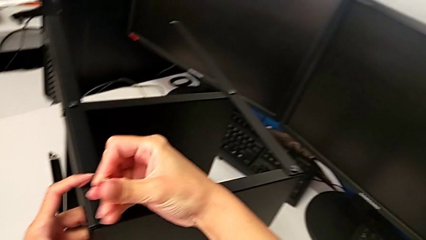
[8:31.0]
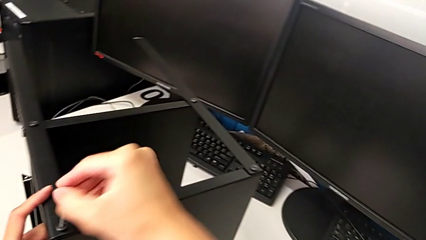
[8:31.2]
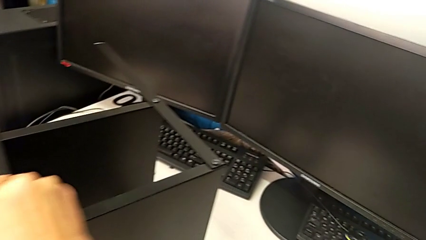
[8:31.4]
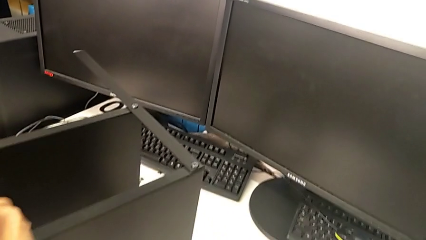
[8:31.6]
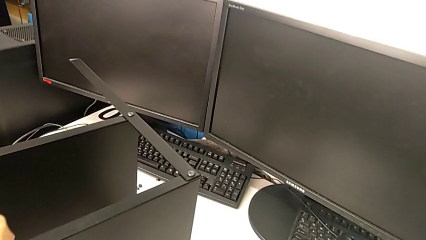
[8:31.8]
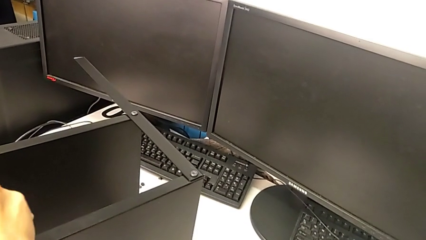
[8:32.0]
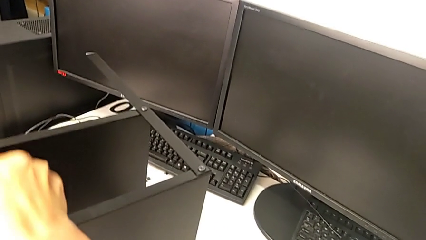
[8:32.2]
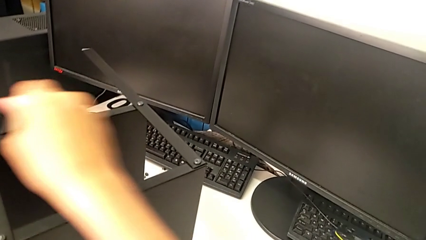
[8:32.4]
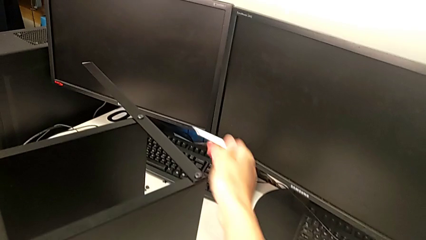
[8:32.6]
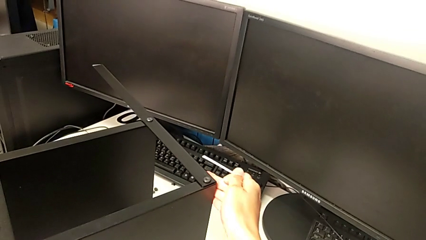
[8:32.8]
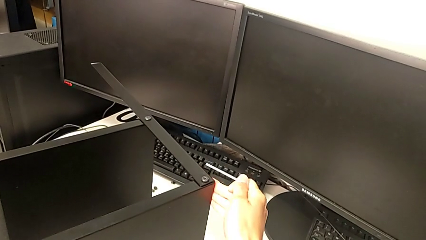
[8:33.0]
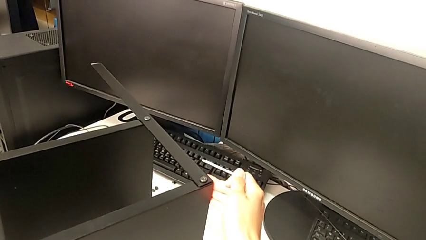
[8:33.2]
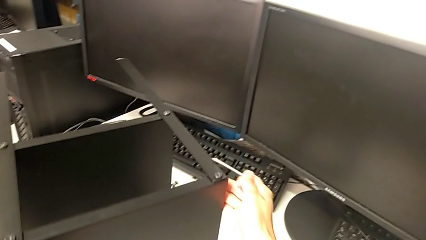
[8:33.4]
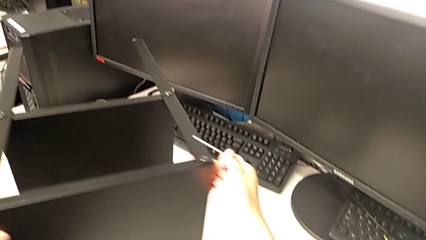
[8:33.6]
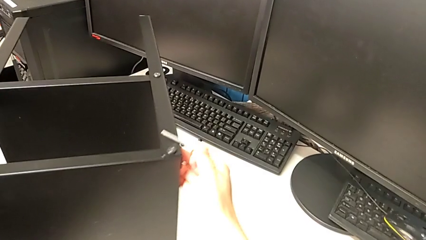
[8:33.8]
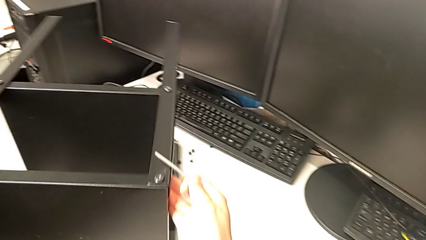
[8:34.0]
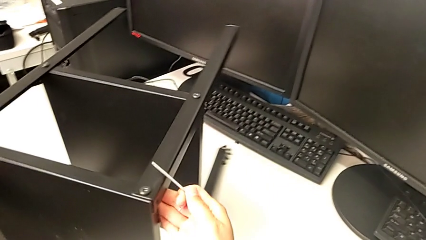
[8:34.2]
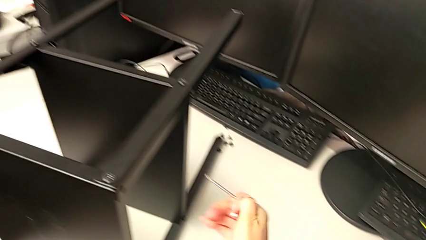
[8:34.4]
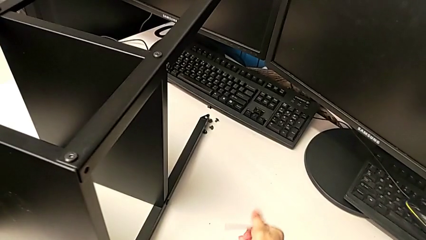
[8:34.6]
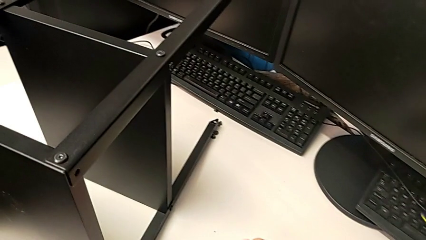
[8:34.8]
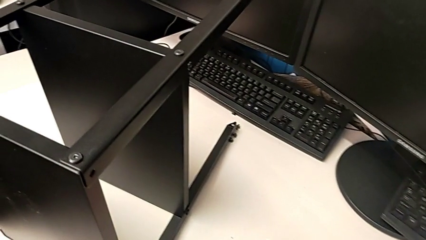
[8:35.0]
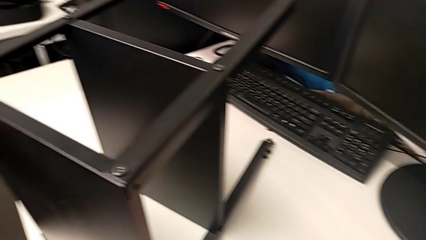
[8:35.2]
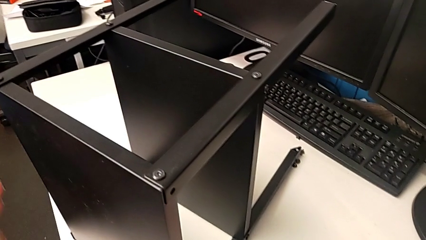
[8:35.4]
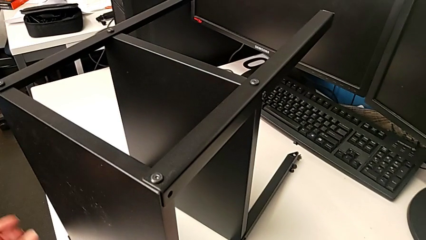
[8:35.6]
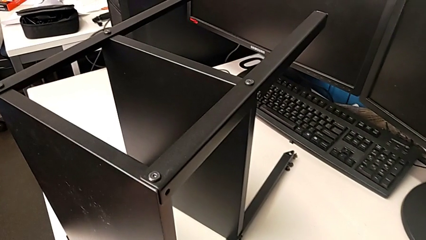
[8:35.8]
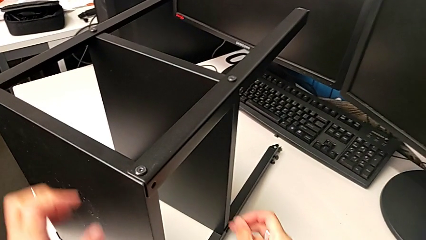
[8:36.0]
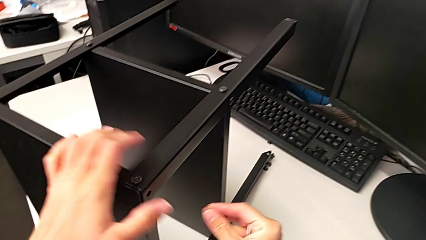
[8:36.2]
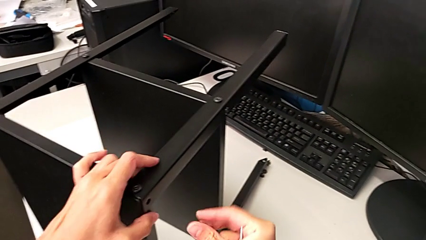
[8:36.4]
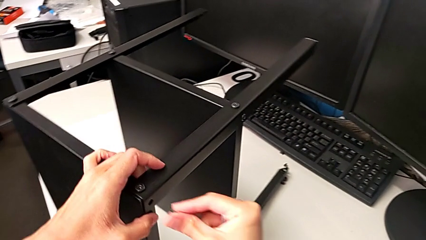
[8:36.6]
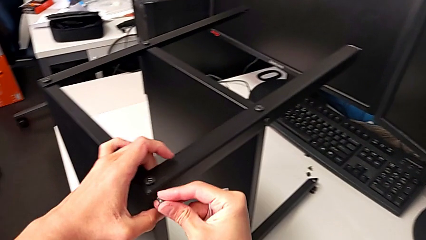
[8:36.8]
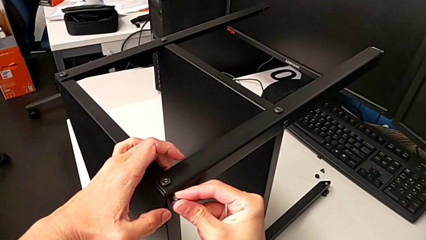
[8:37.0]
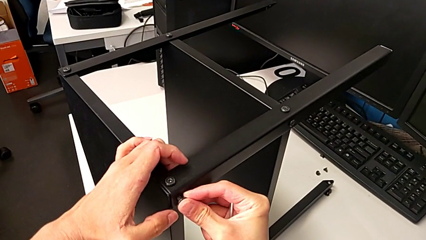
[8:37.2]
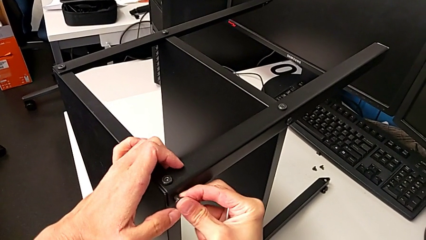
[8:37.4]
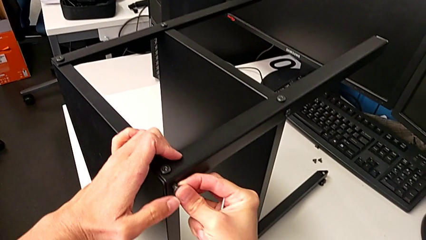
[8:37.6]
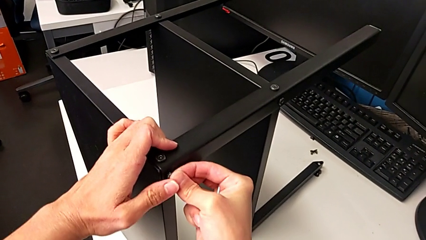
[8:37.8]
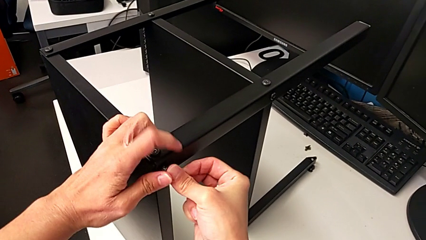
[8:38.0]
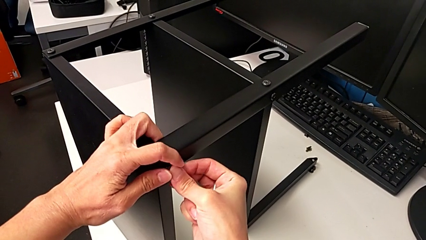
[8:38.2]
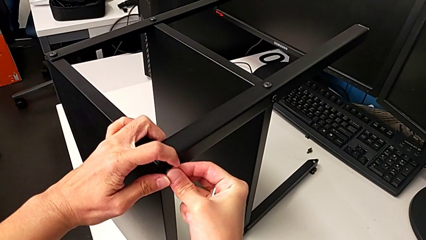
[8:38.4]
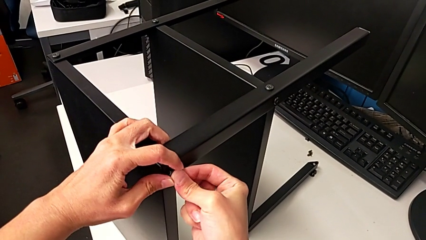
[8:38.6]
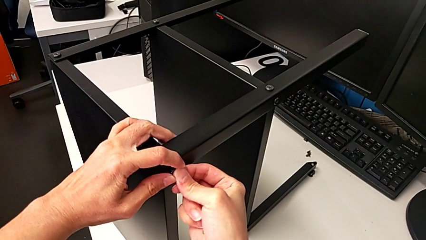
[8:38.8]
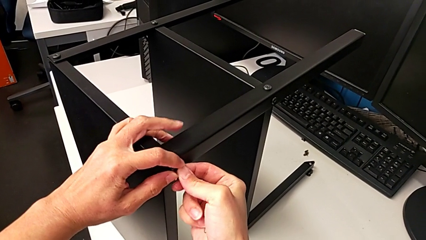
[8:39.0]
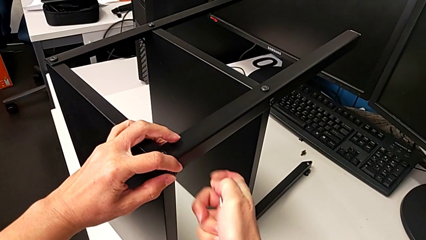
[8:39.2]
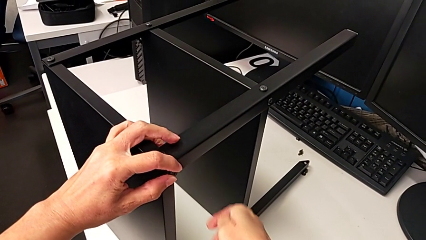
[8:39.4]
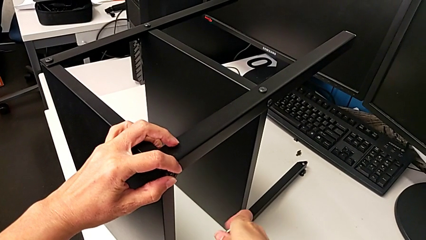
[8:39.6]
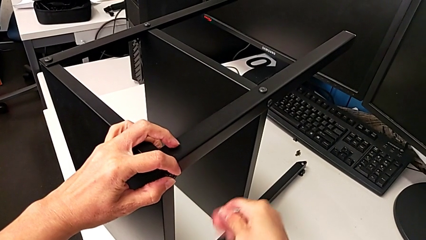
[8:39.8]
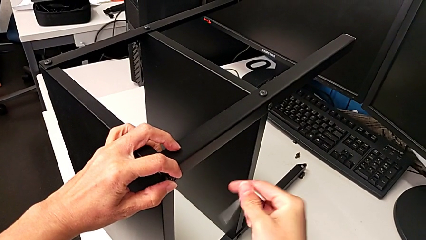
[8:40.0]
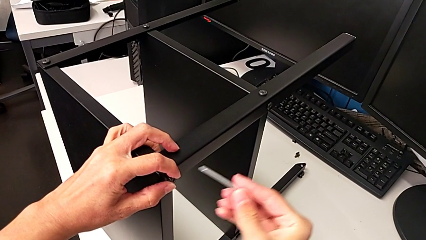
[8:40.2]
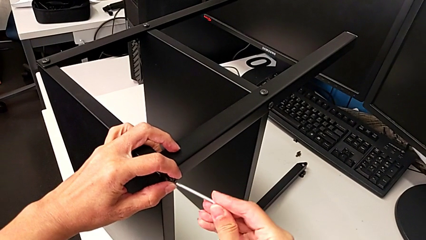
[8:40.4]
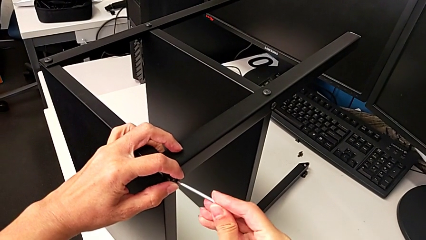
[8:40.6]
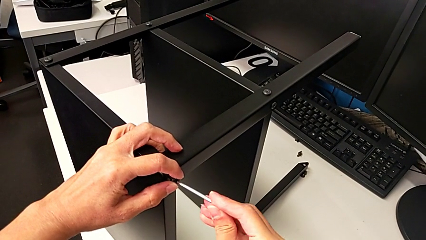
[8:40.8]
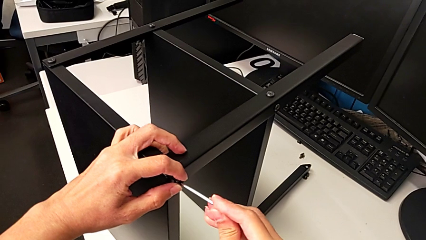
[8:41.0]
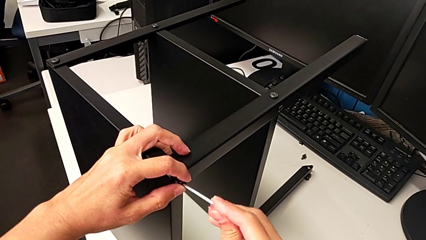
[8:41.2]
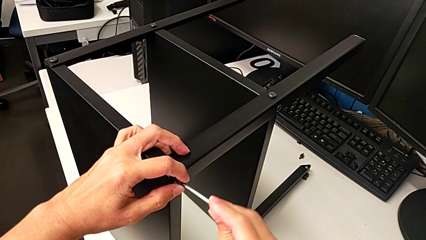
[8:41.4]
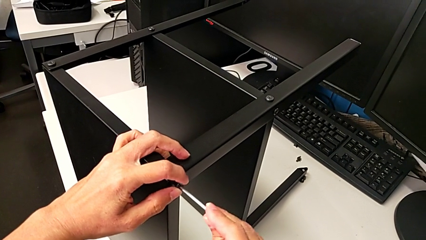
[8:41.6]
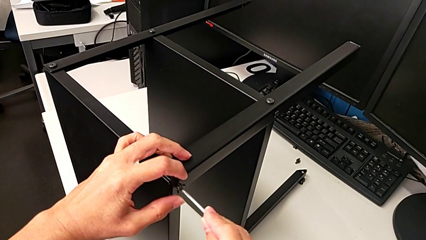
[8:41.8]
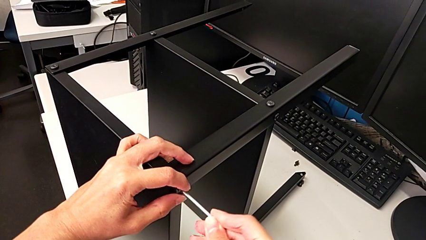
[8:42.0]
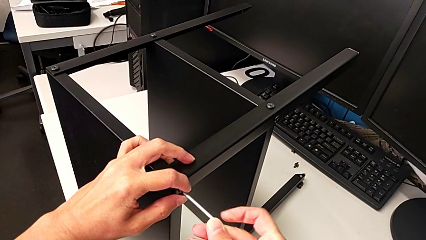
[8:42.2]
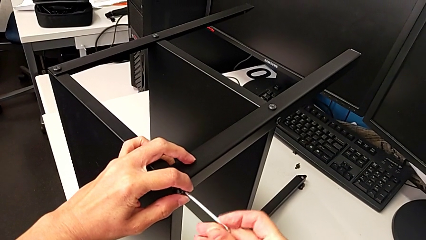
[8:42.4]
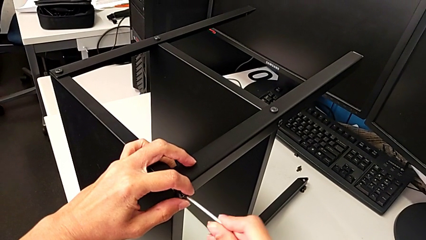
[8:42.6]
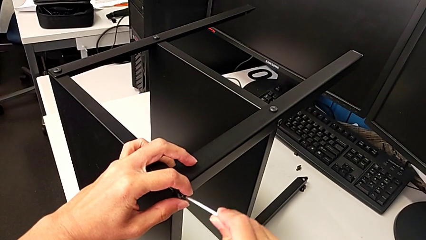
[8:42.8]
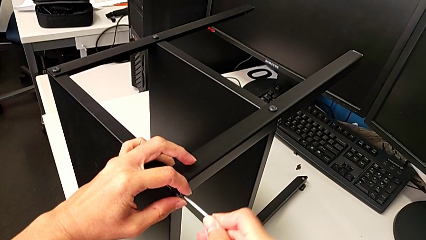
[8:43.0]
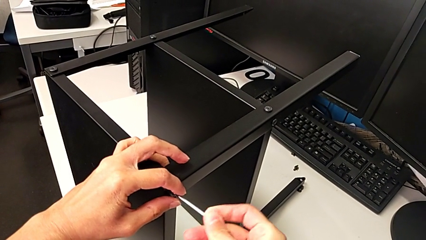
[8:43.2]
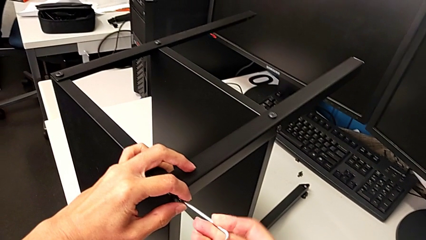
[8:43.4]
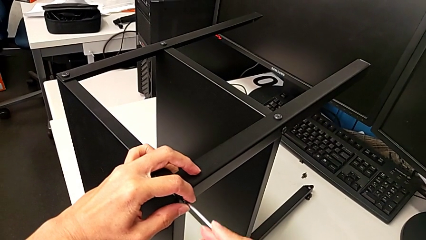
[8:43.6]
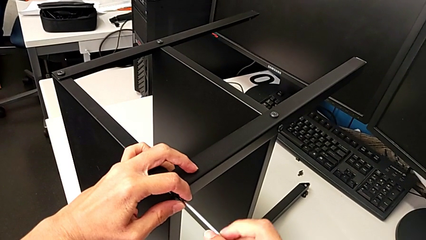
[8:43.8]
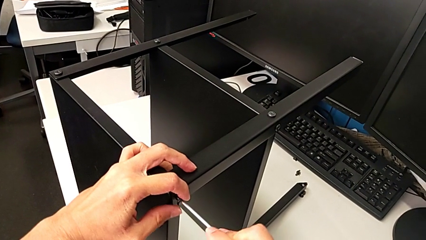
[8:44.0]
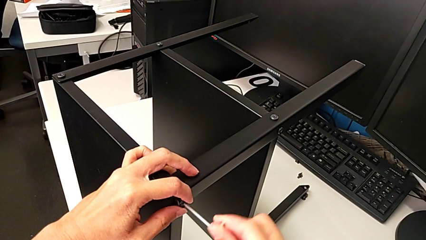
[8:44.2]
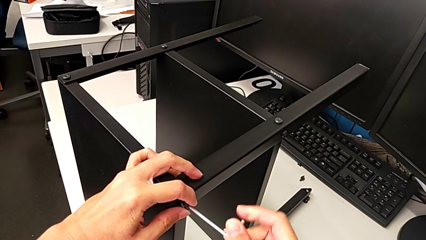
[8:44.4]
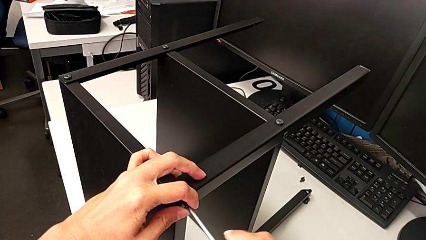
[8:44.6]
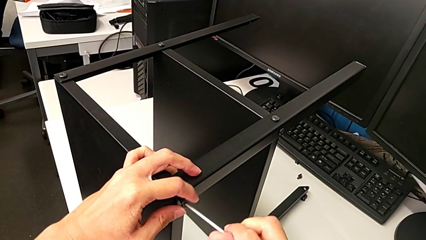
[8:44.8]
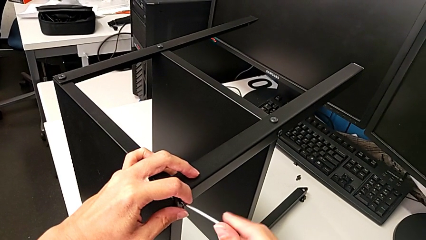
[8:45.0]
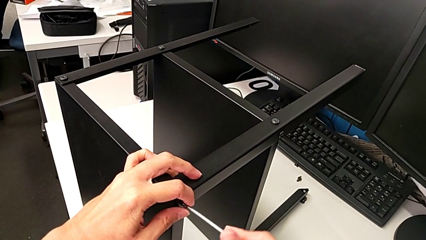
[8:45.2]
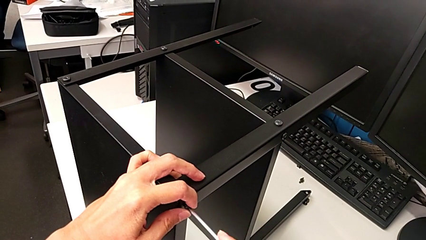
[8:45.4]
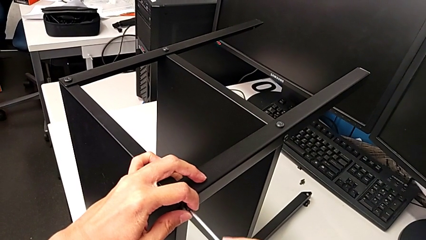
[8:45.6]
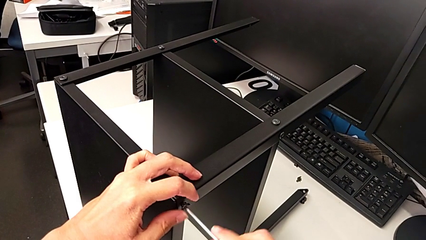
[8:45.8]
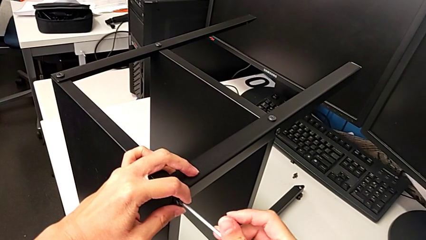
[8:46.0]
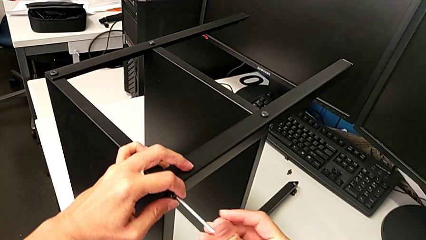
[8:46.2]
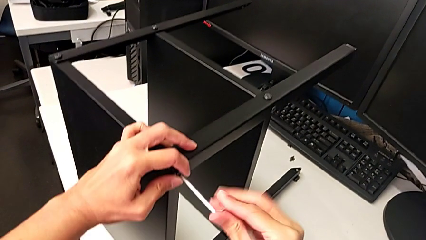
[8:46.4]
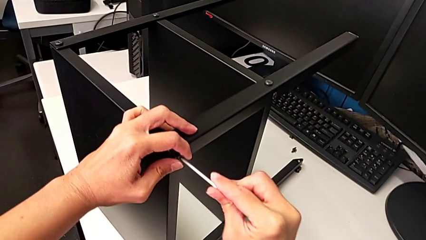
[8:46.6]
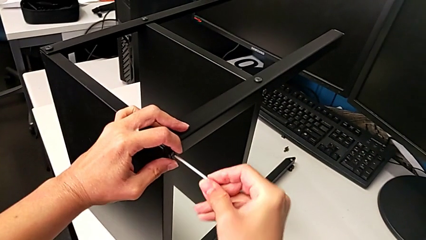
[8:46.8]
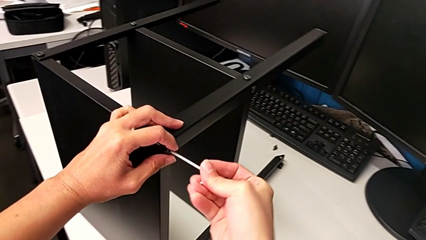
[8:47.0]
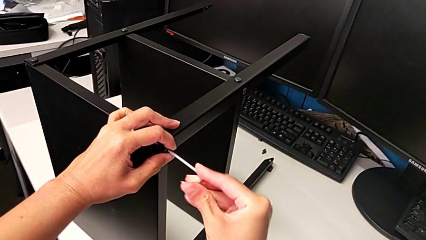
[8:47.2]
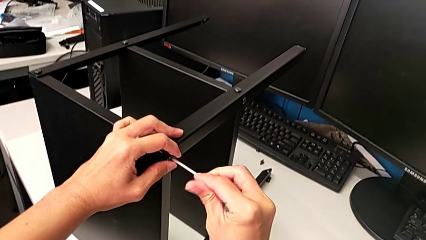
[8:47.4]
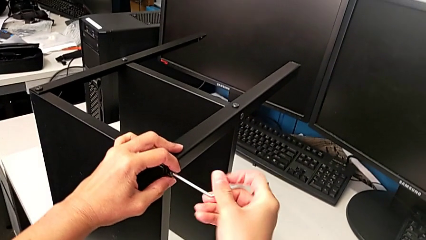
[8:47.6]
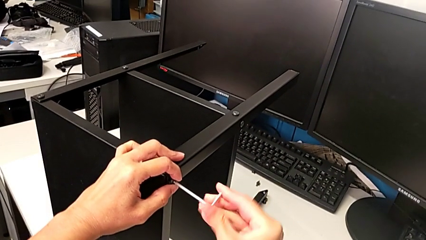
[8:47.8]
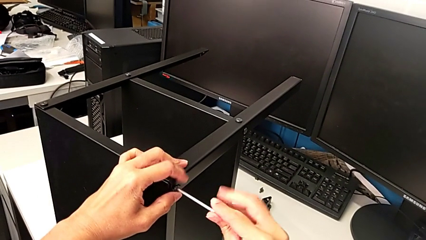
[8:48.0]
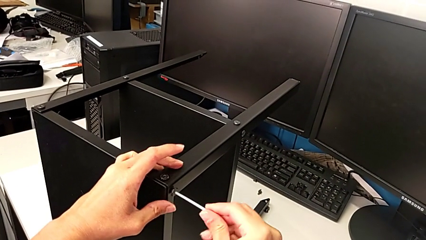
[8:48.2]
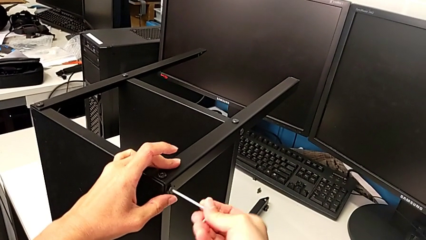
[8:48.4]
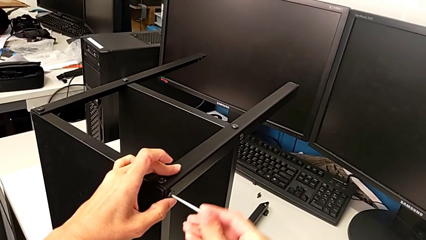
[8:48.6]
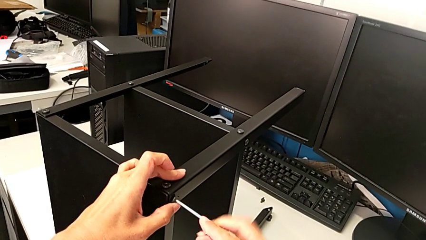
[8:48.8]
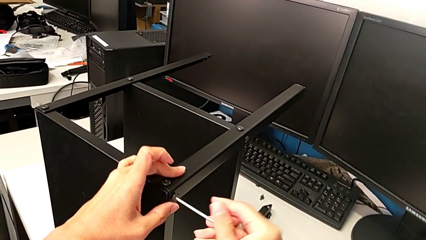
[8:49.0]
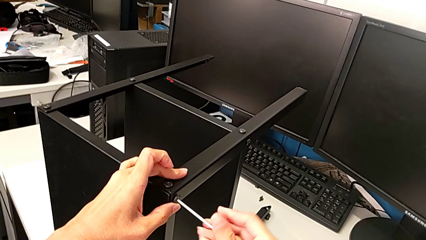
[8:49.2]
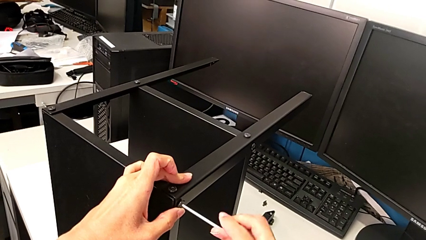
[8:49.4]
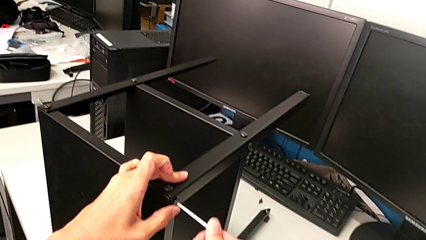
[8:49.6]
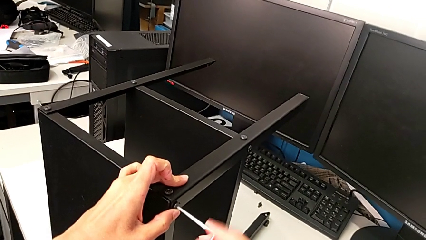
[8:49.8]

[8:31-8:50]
The camera wearer is screwing the second leg. They withdraw the hex socket head, rotate the nightstand, grab the hex socket head, insert it, rotate the Allen wrench, insert it and begin to screw the third hex socket head.
